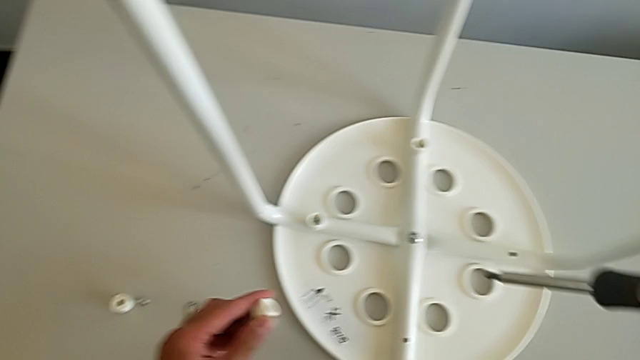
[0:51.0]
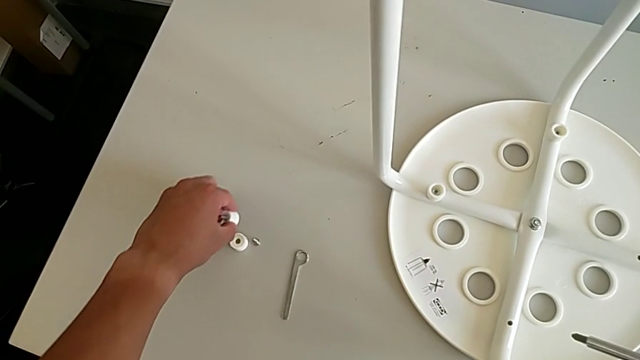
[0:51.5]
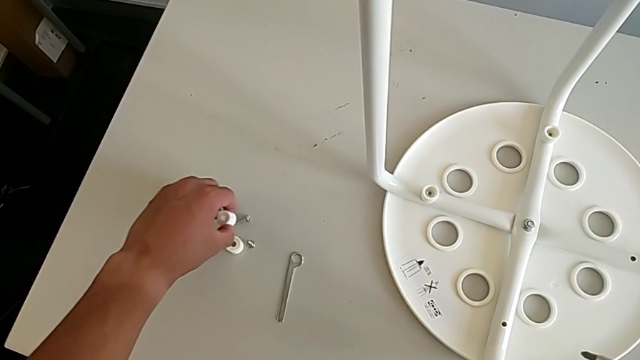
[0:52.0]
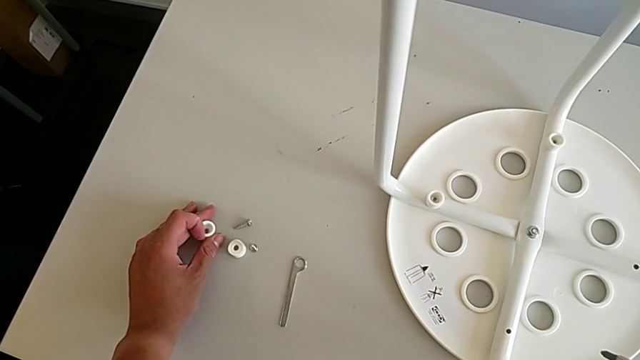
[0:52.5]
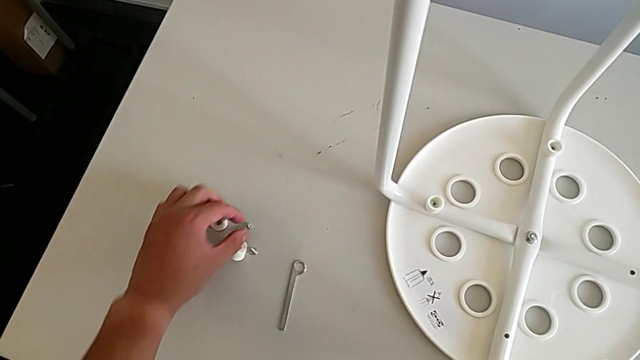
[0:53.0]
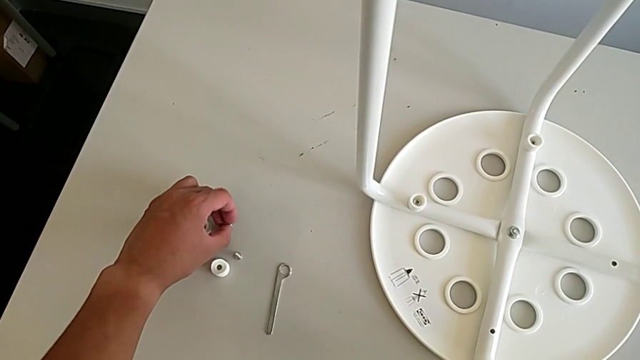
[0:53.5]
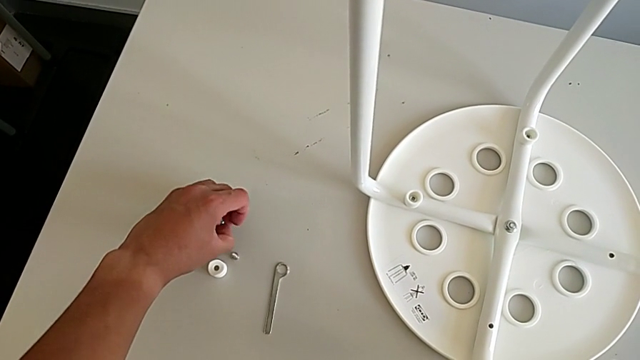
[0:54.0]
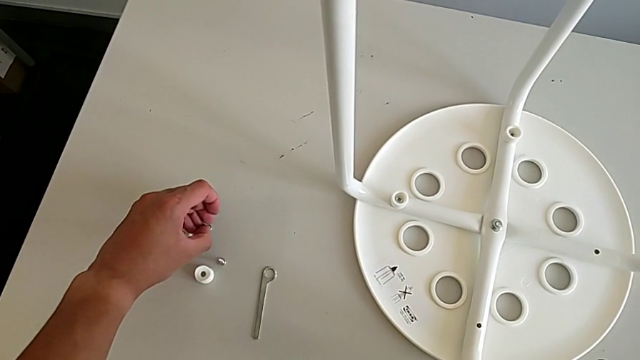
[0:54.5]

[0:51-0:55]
The camera wearer is unscrewing the third screw of the legs with the screwdriver. They place the second screw and align the screw.

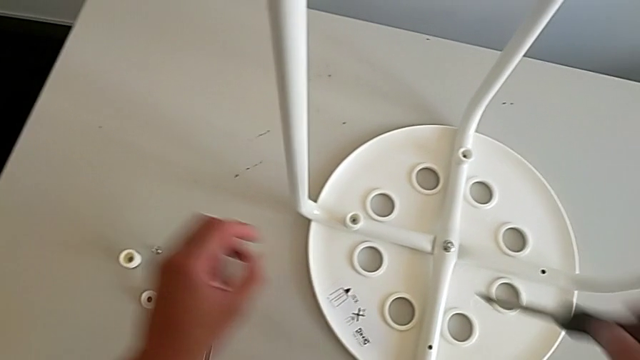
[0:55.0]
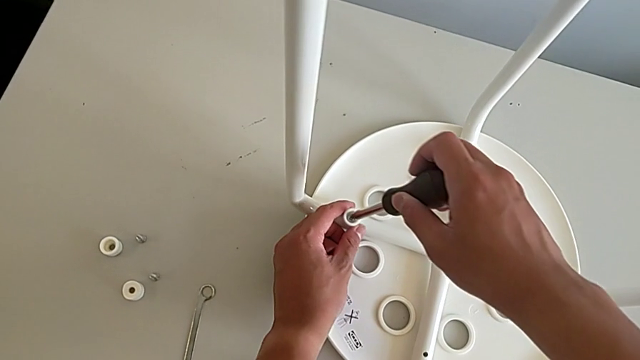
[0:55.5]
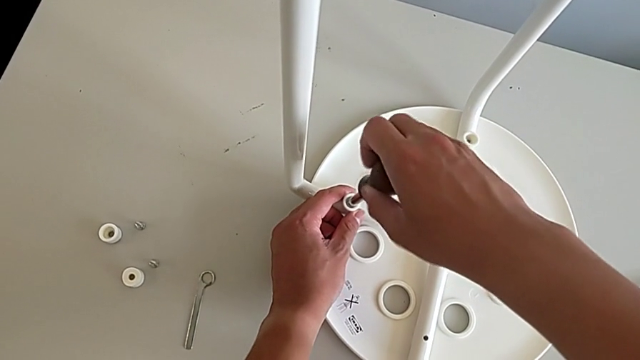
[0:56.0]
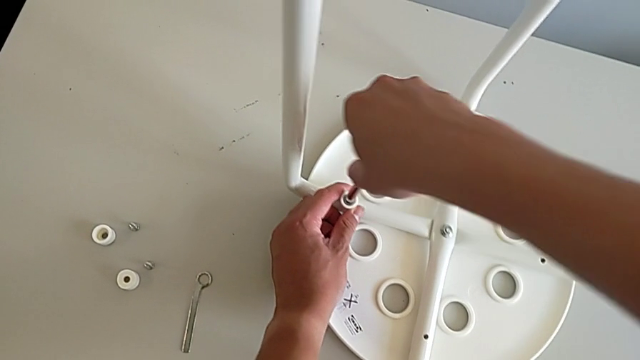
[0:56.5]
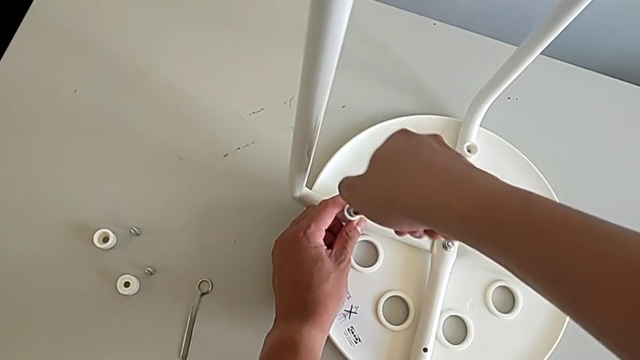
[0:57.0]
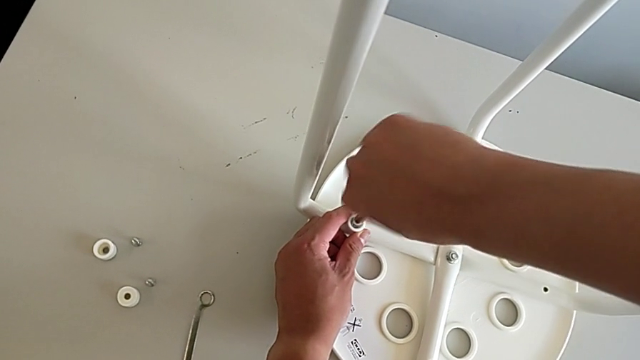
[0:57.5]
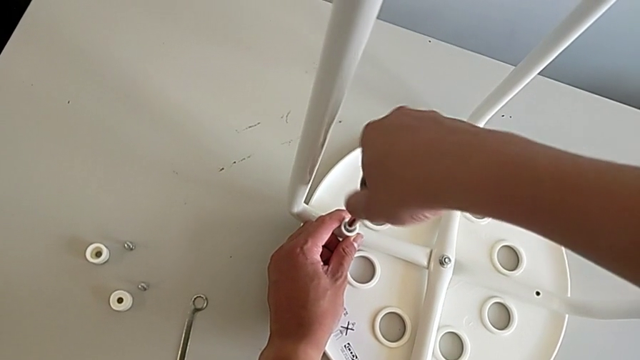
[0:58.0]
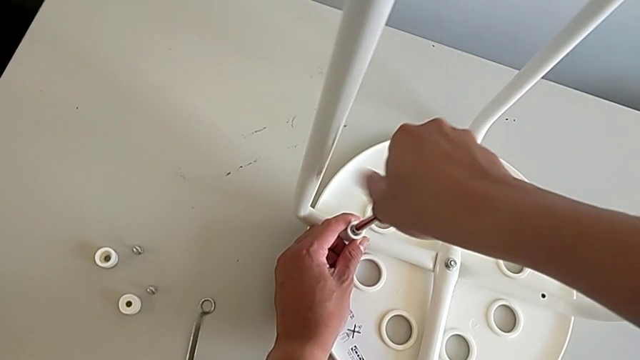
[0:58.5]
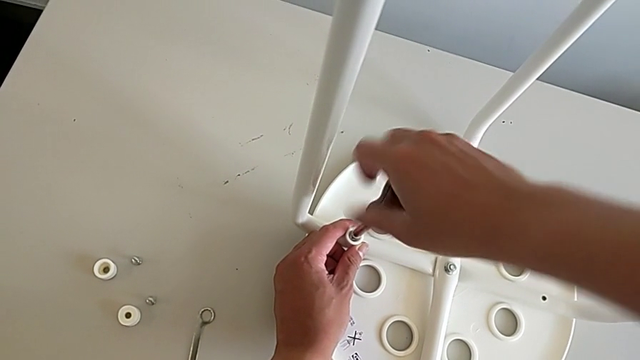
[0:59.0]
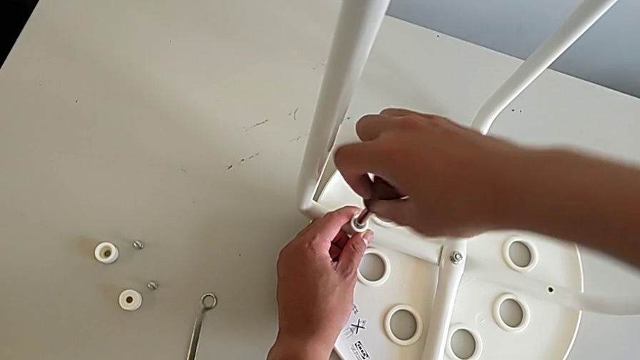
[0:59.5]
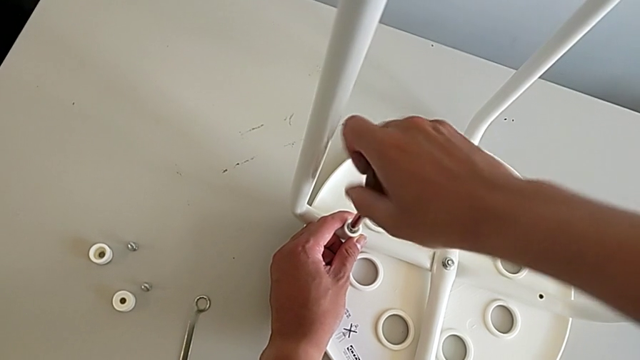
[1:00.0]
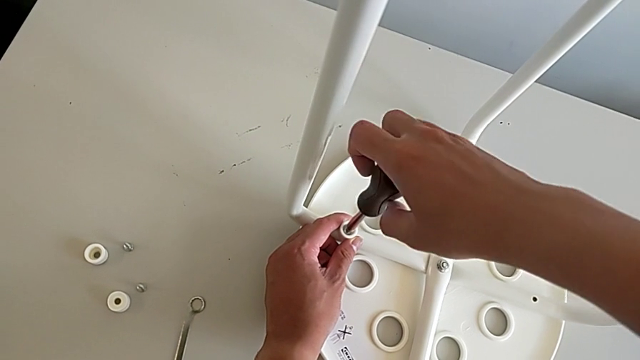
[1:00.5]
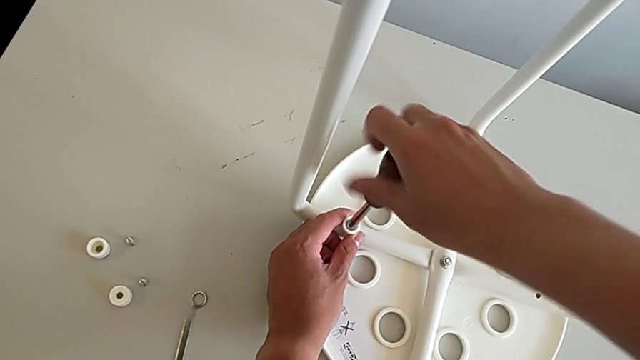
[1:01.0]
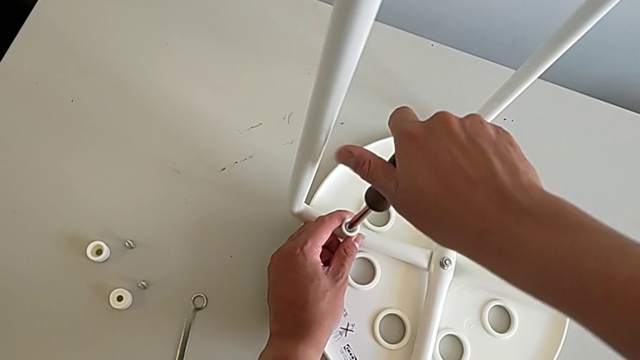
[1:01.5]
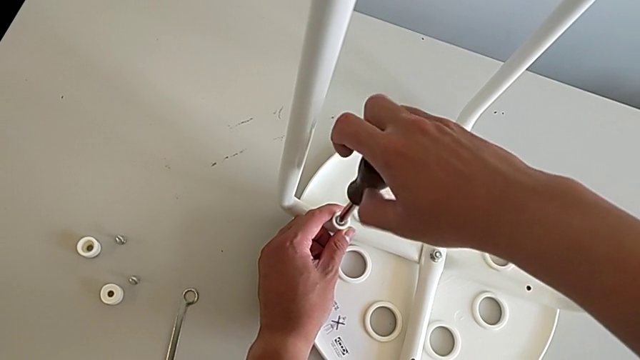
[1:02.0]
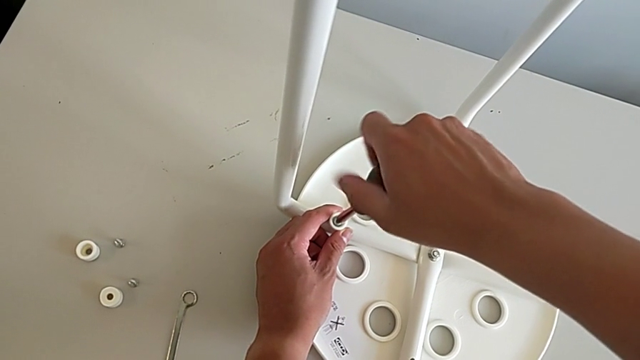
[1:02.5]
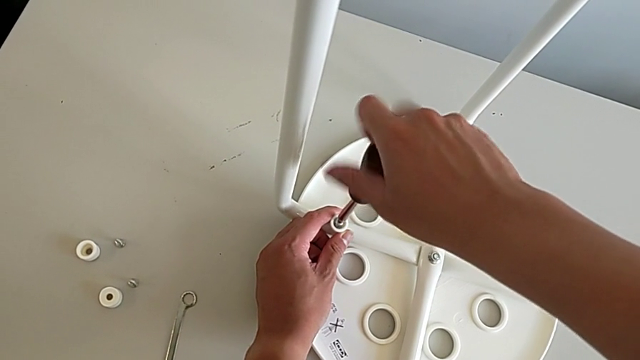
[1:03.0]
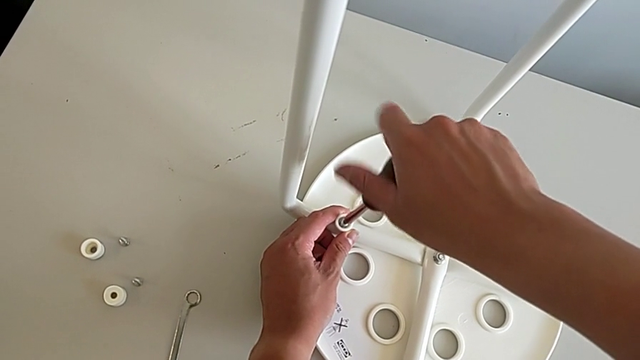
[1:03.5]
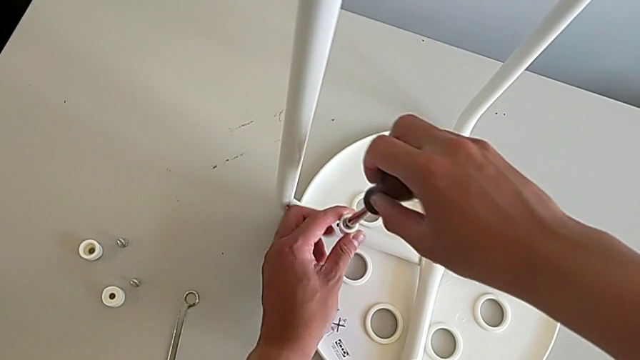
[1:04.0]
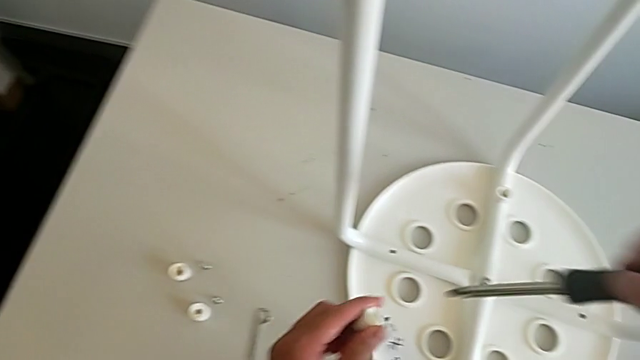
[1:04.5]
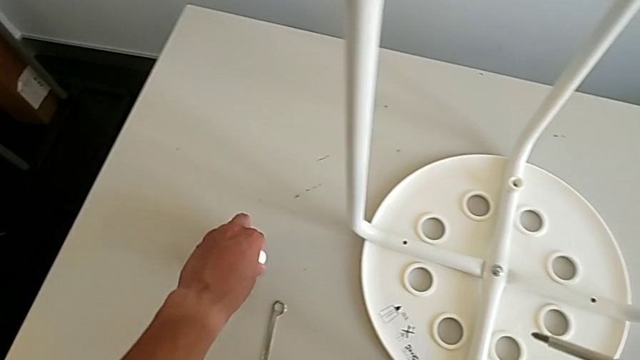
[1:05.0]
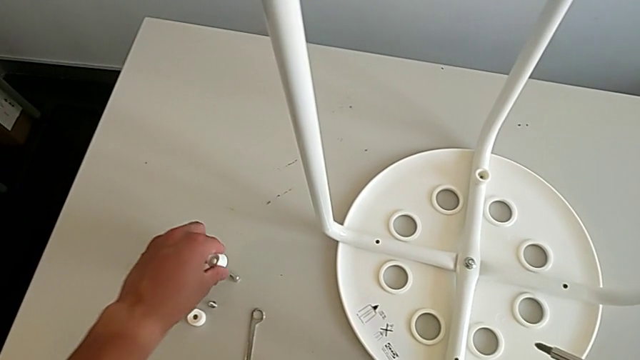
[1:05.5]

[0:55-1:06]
The camera wearer unscrews the third screw of the legs with the screwdriver. They insert the screwdriver, unscrew the third screwdriver and place the third screw.

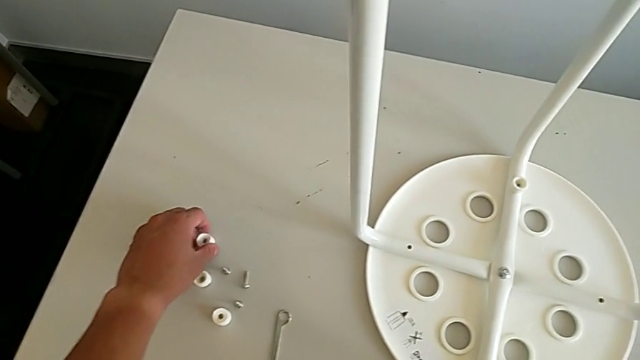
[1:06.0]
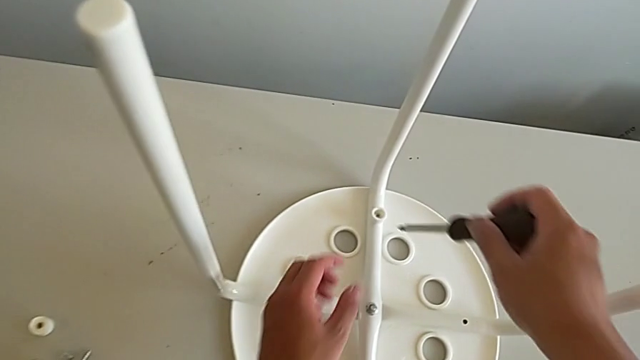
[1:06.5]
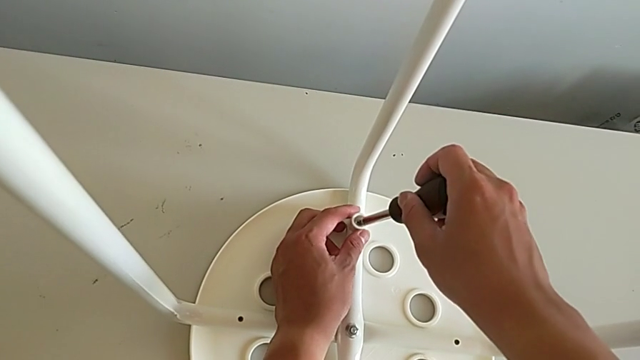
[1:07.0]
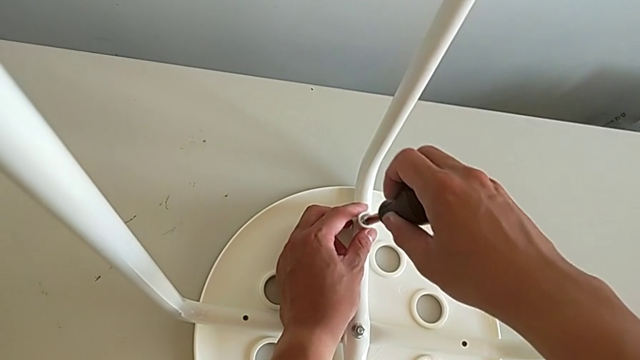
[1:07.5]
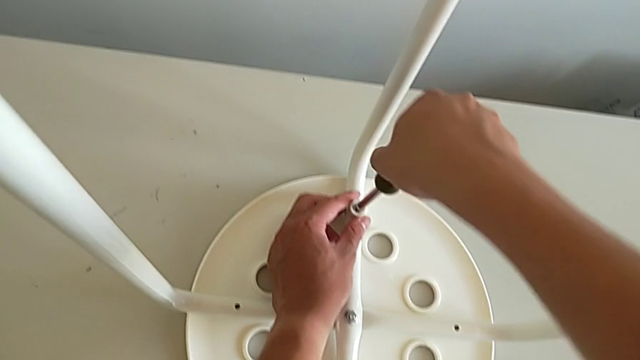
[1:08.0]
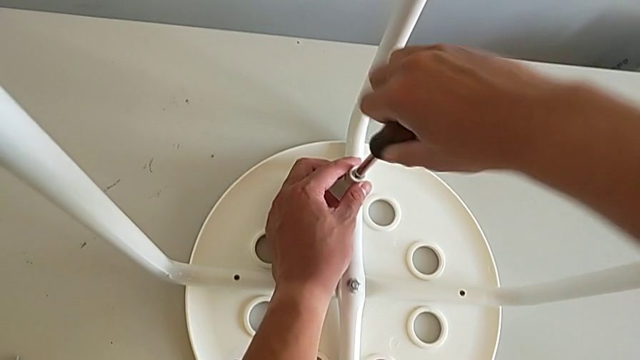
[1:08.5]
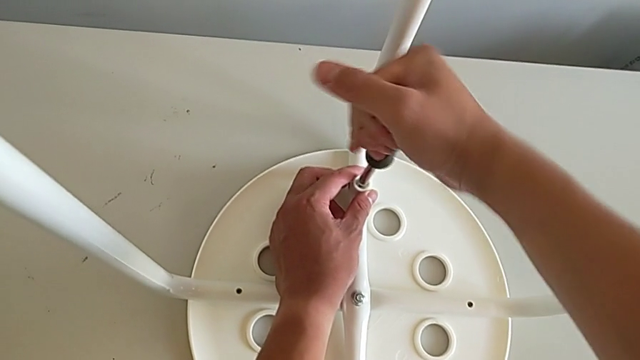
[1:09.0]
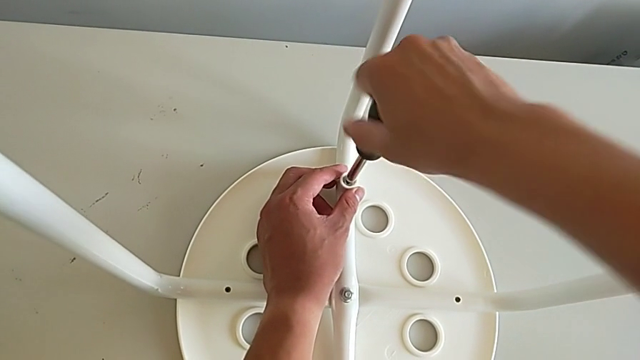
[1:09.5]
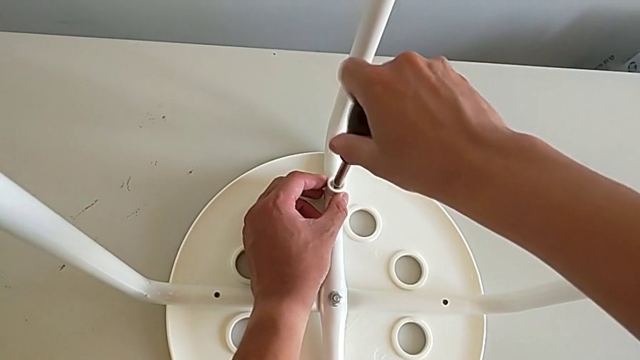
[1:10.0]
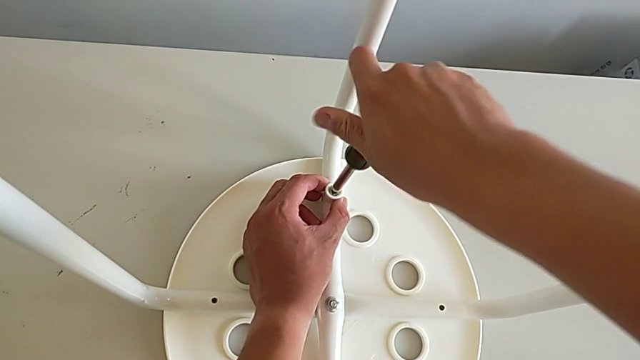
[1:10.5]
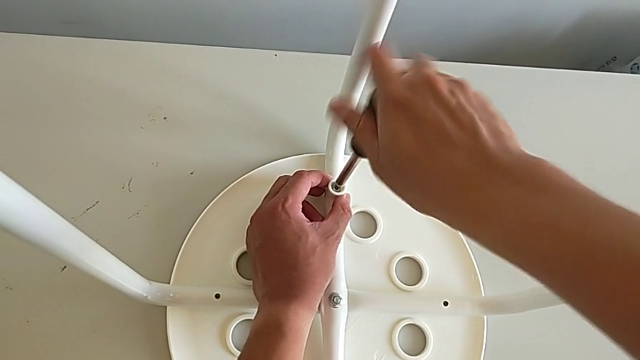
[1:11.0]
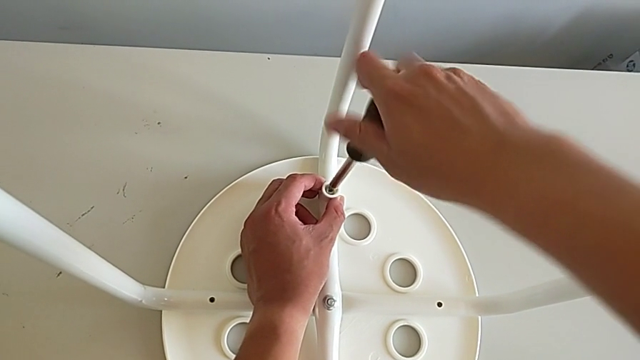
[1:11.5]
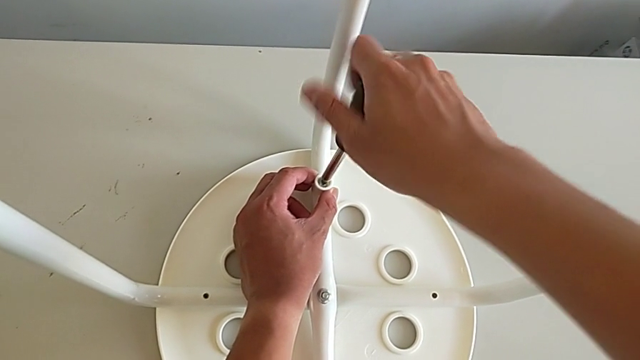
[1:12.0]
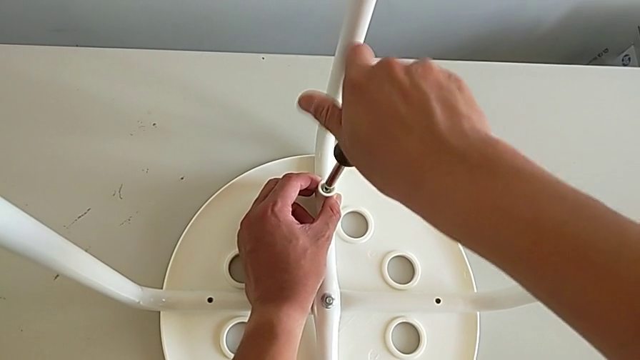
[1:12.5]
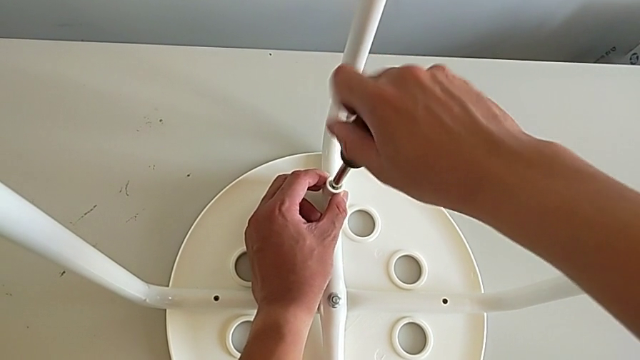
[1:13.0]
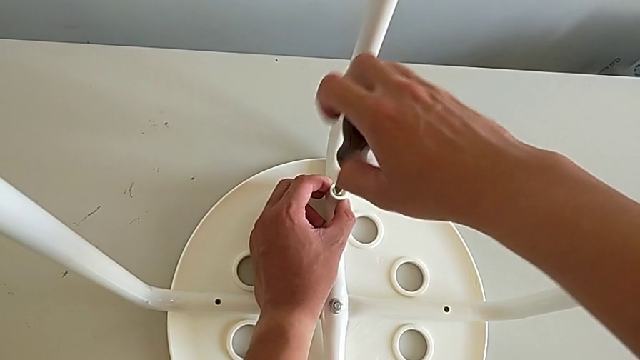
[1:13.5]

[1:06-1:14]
The camera wearer is unscrewing the fourth screw on the legs with the screwdriver. They insert the third screwdriver and unscrew it.
